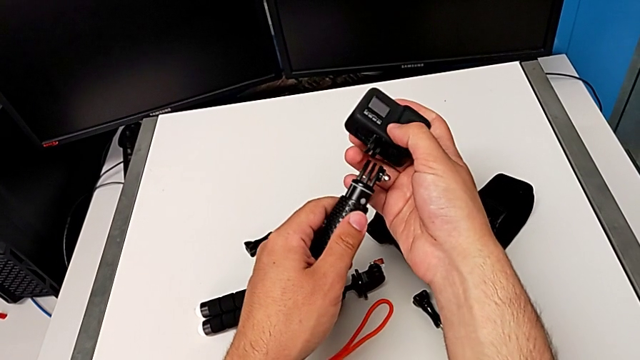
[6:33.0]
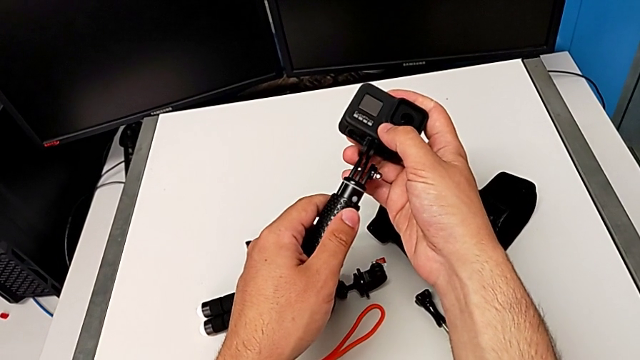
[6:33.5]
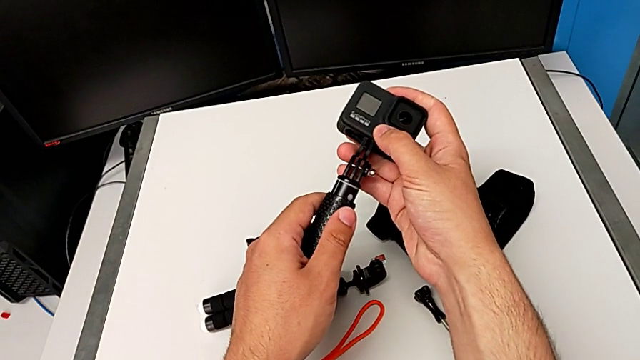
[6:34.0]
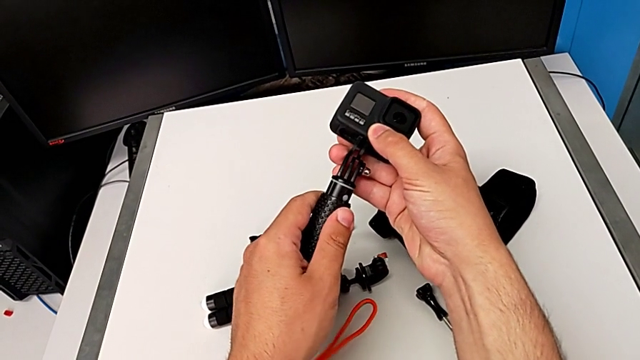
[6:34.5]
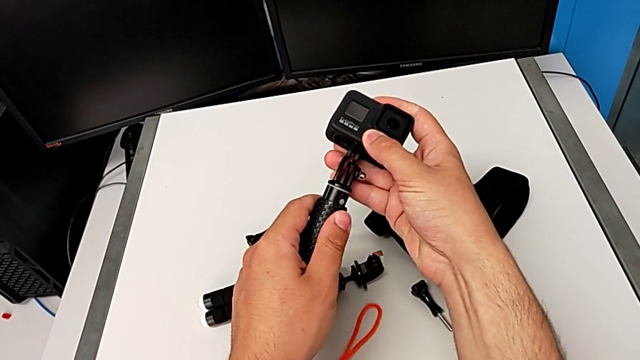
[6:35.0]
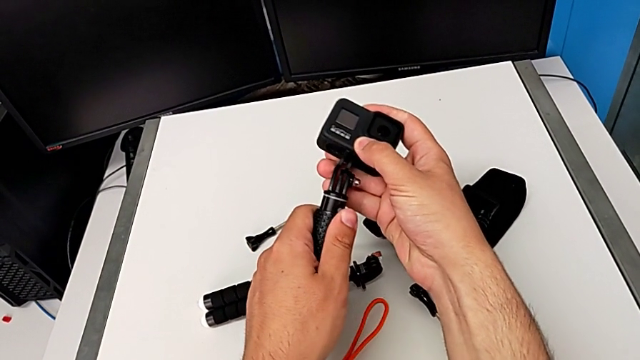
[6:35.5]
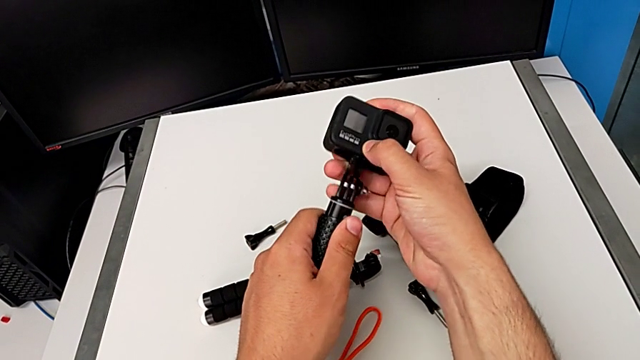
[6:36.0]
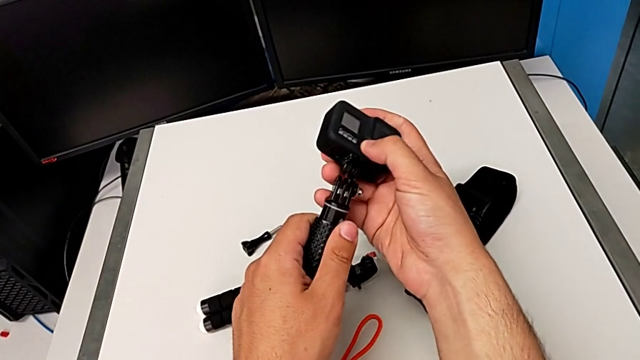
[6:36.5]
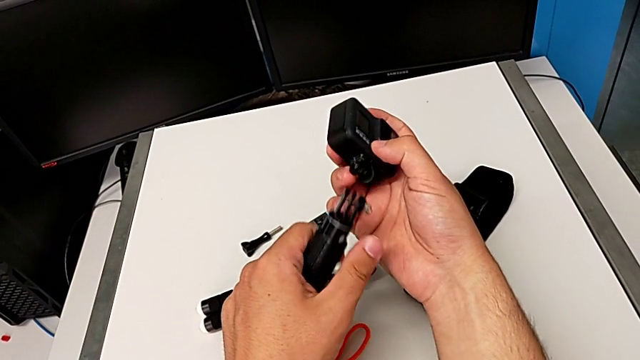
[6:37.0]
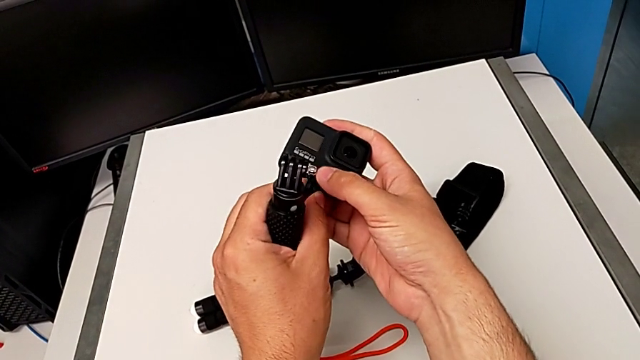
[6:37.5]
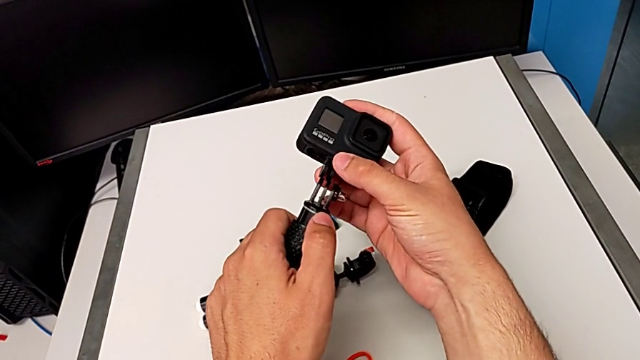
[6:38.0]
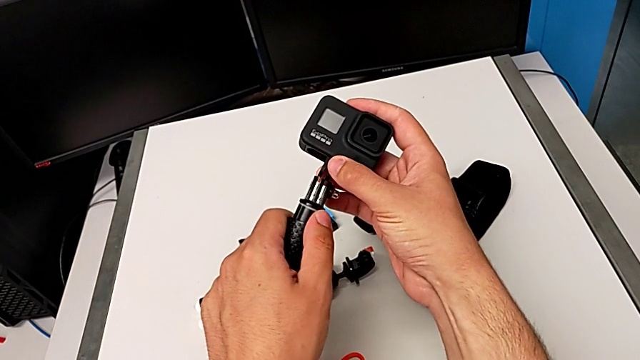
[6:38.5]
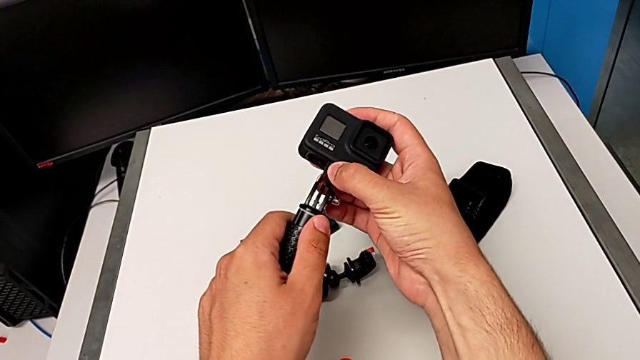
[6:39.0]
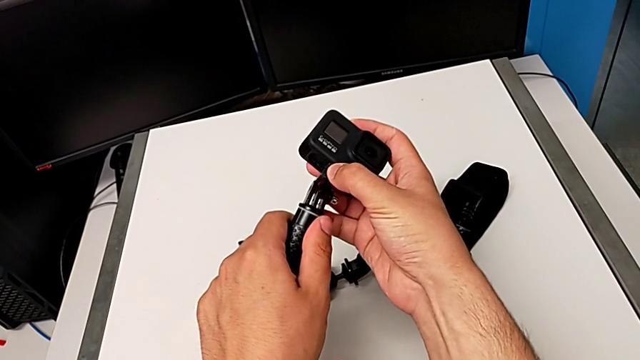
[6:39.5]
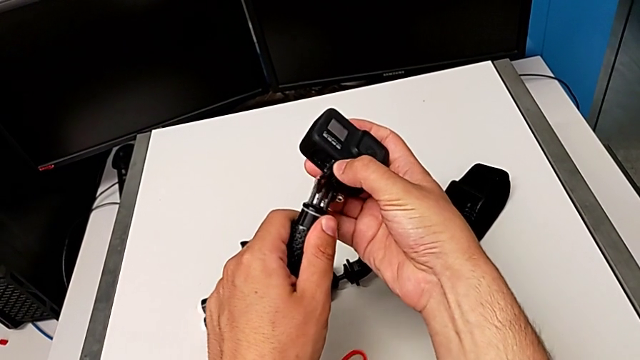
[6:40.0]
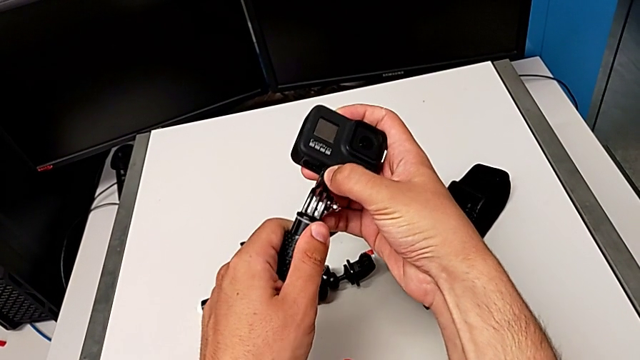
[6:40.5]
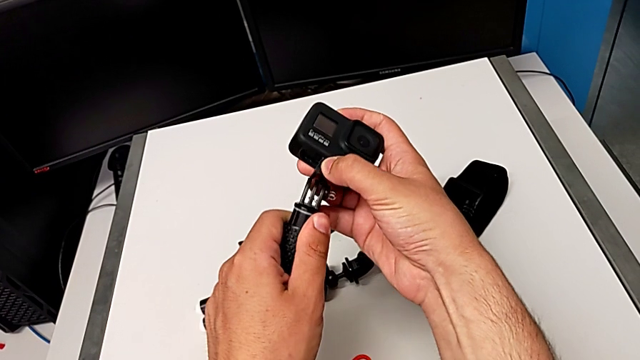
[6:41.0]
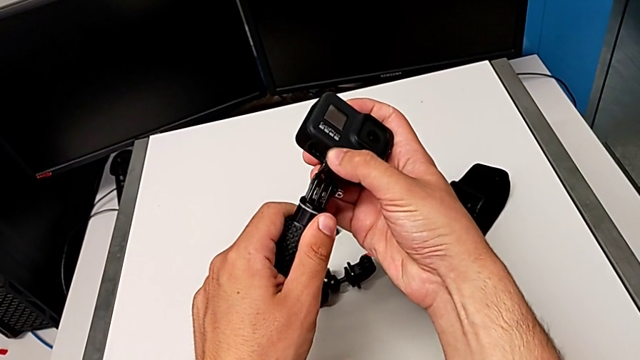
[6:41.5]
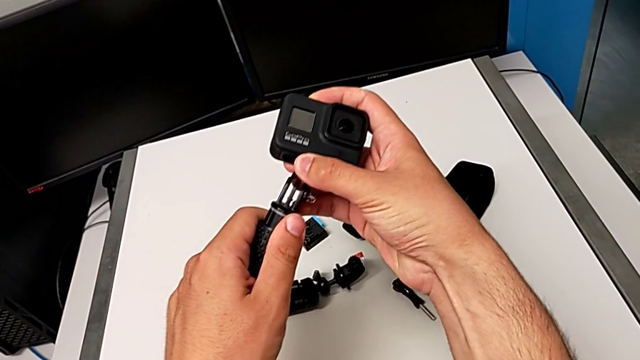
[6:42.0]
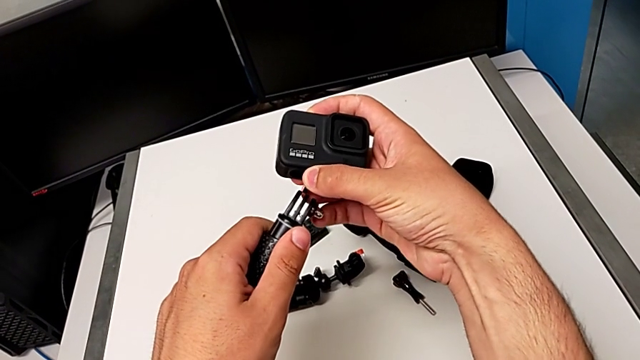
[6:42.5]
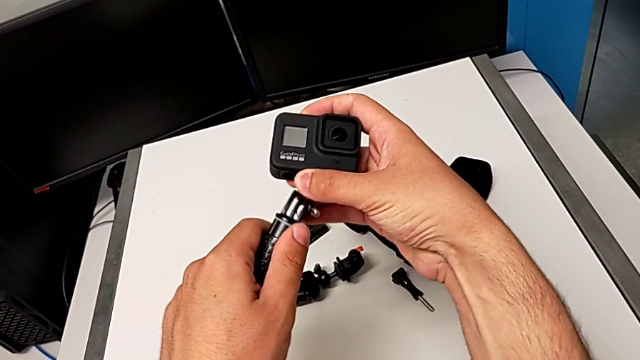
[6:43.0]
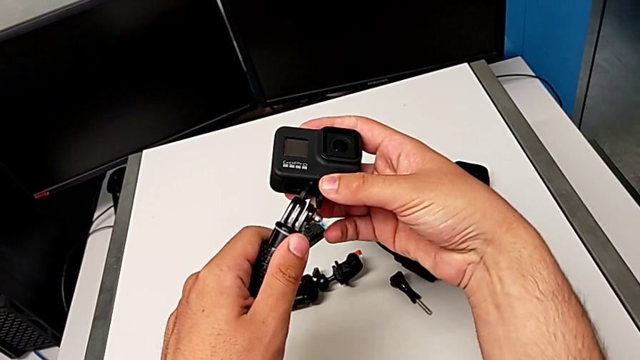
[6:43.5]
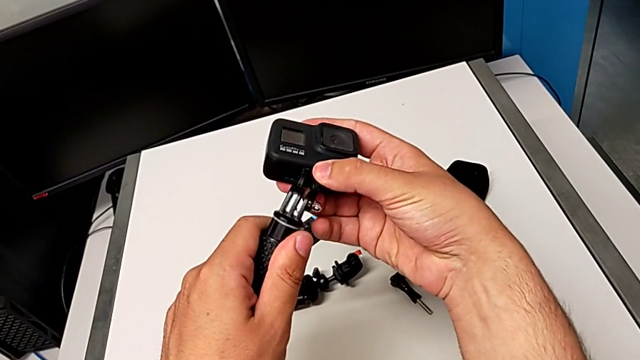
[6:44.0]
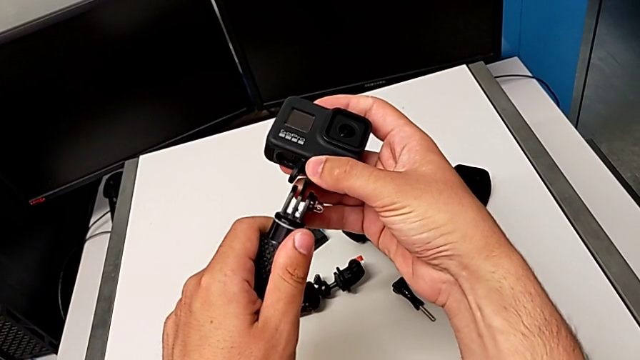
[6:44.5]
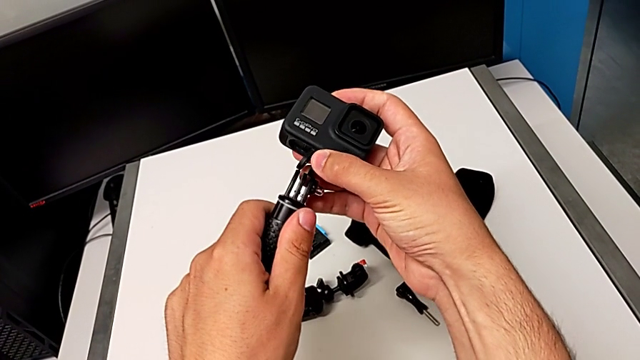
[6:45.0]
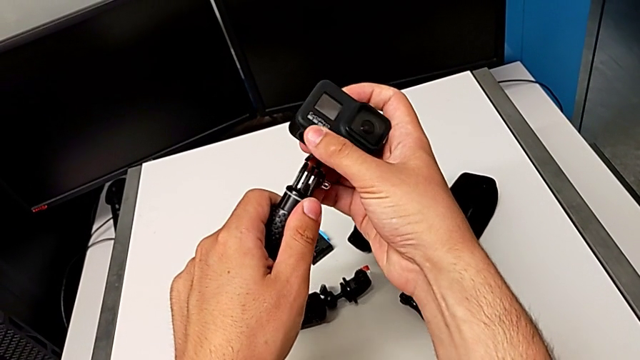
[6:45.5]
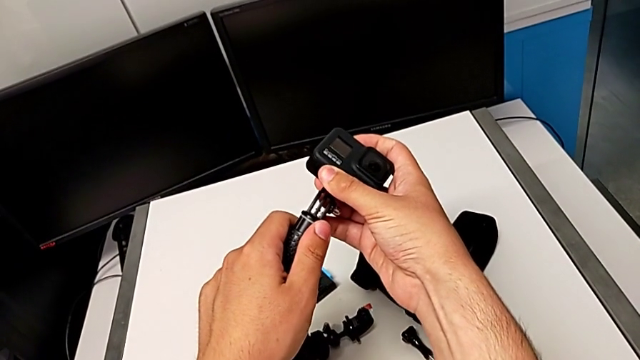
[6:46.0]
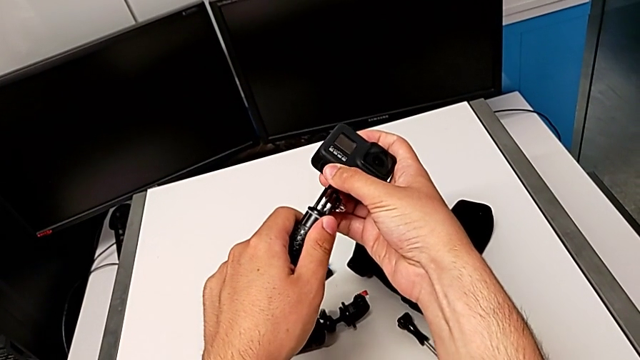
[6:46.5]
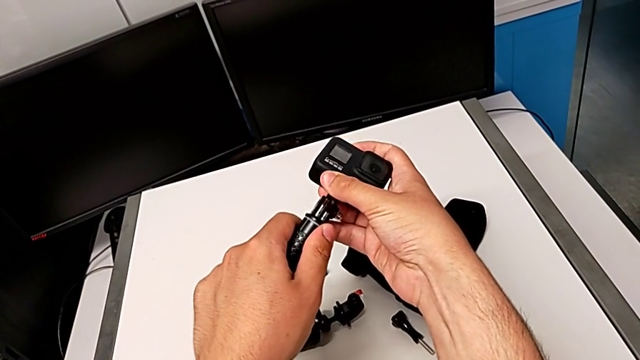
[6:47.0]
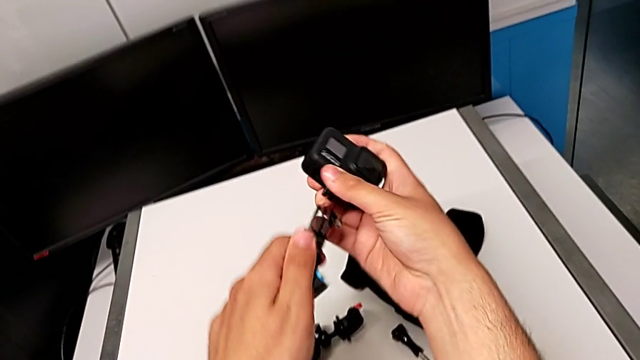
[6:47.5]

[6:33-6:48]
The camera wearer is changing the tripod for a handheld. They keep placing the GoPro.

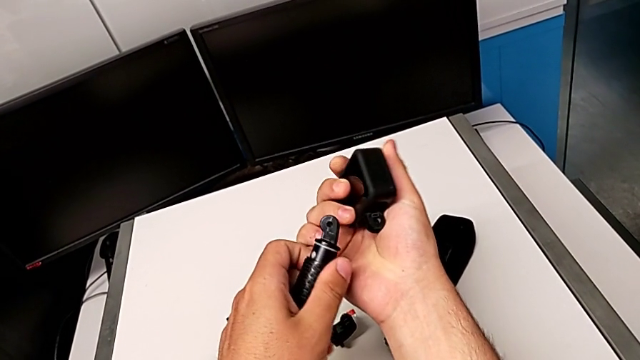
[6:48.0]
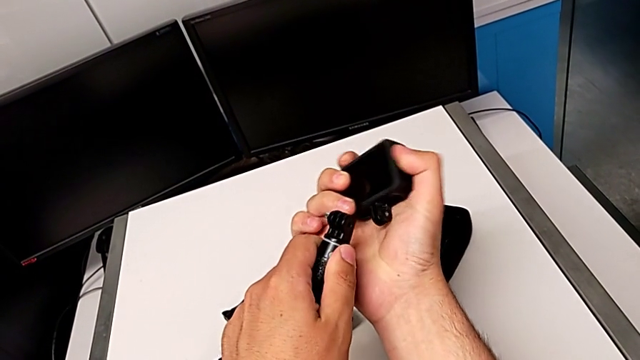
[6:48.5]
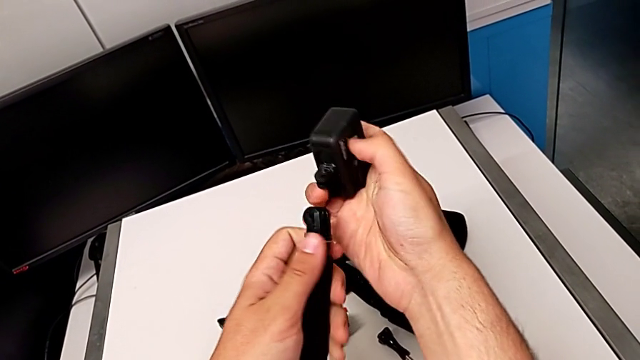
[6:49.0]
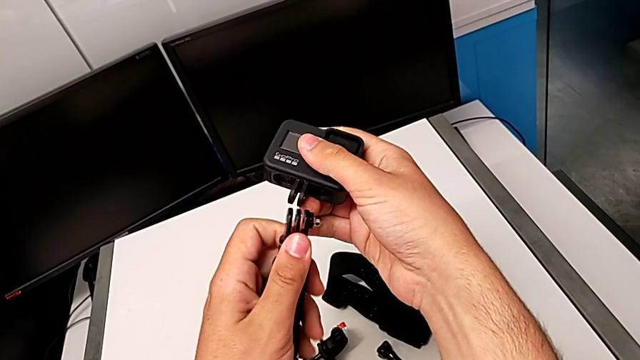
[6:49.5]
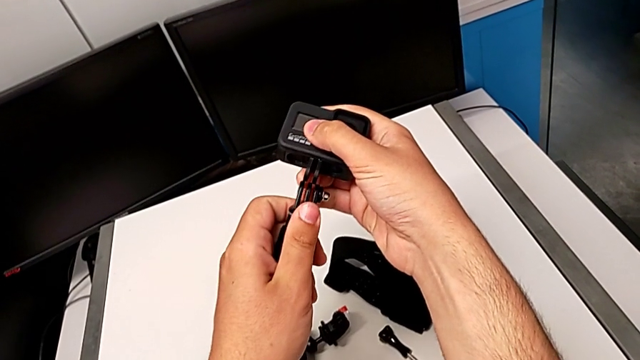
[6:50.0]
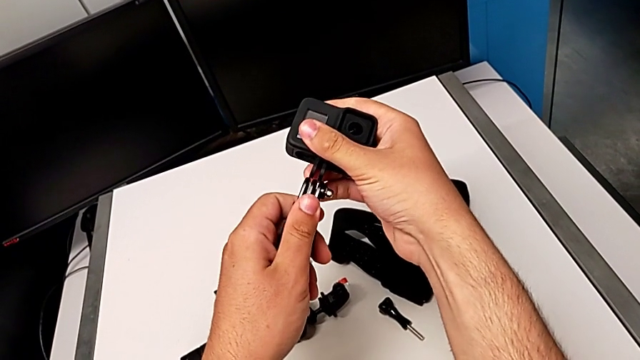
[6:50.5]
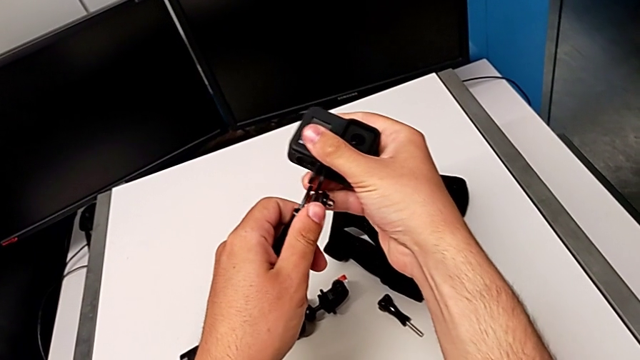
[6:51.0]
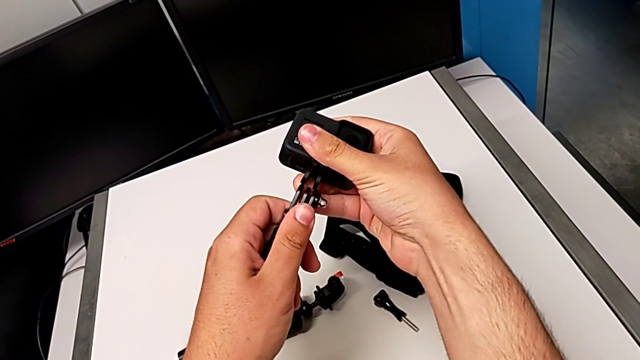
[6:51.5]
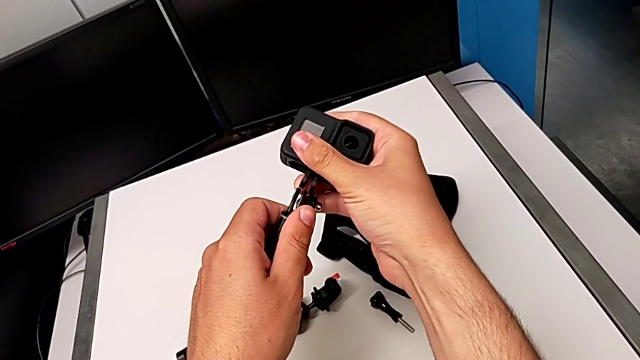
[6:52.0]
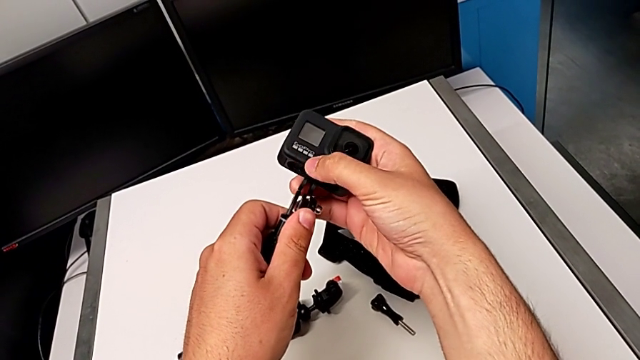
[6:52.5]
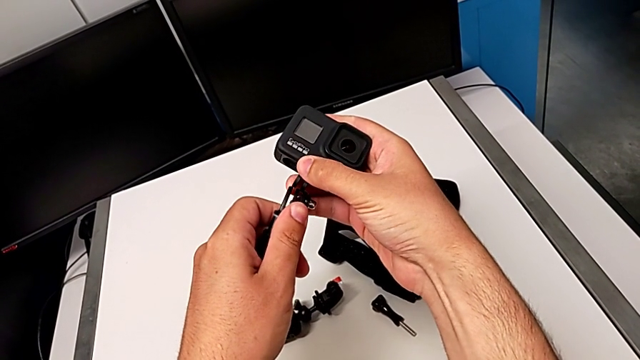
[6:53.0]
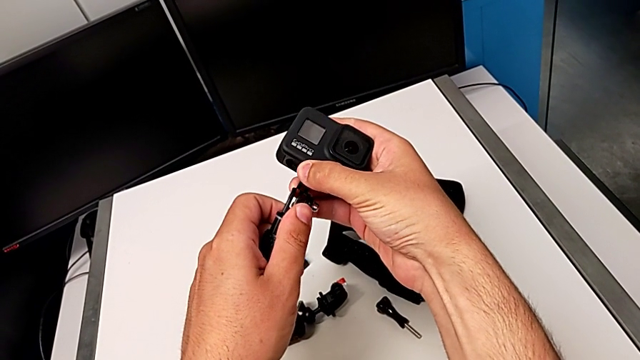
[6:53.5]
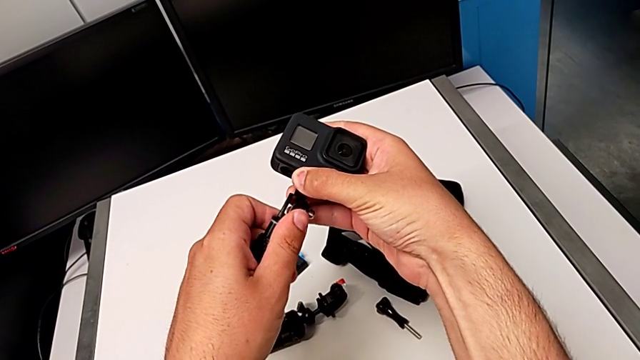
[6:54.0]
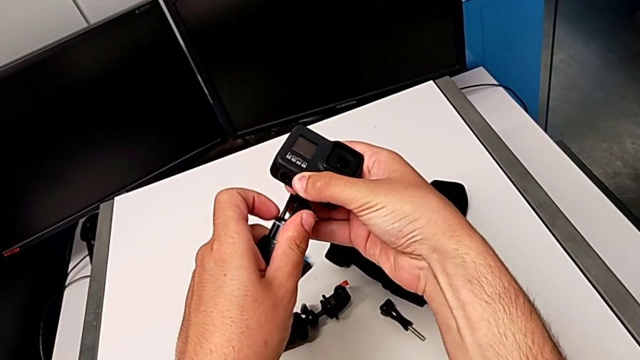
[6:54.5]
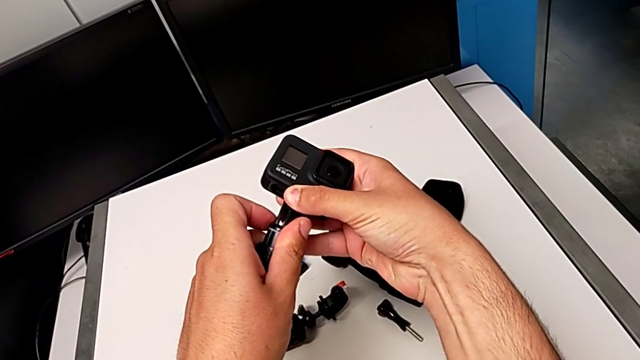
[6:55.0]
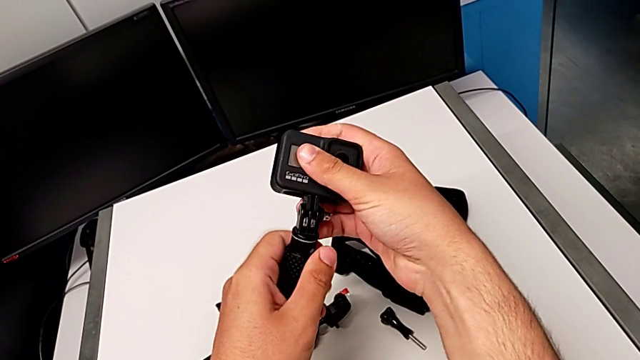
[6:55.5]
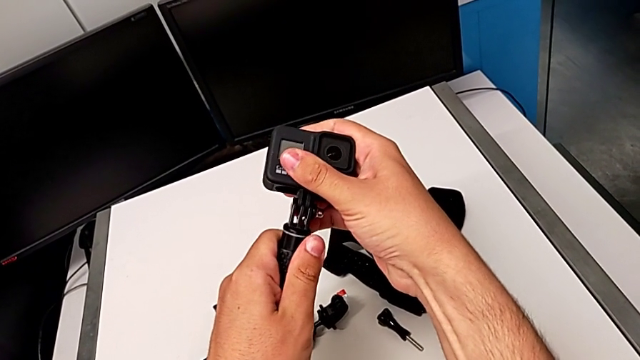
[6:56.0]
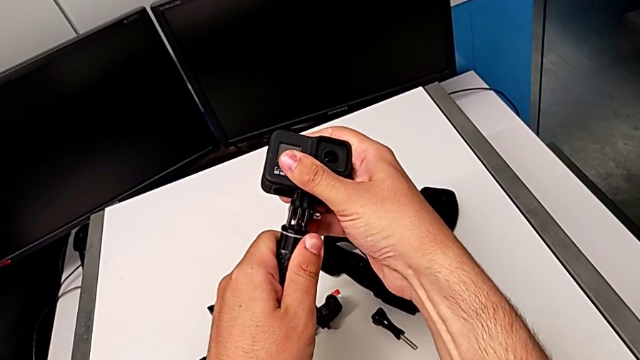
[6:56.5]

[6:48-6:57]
The camera wearer is changing the tripod for a handheld. They keep placing the GoPro.
